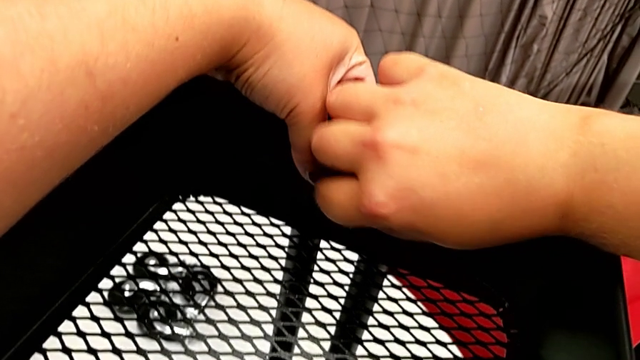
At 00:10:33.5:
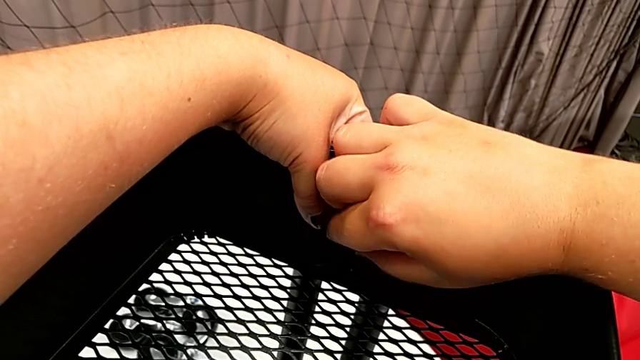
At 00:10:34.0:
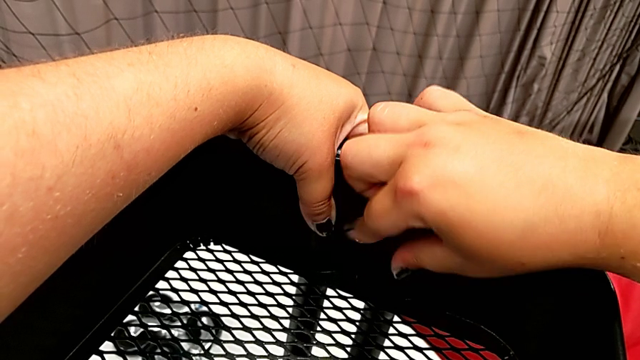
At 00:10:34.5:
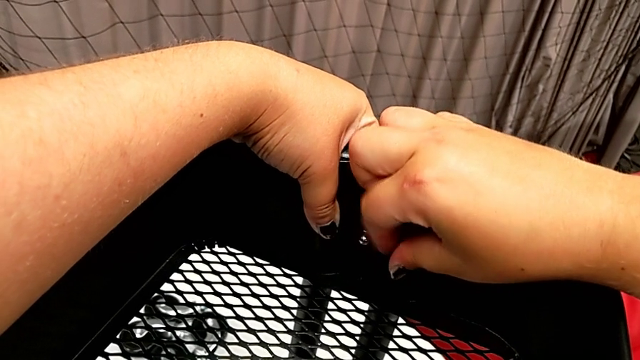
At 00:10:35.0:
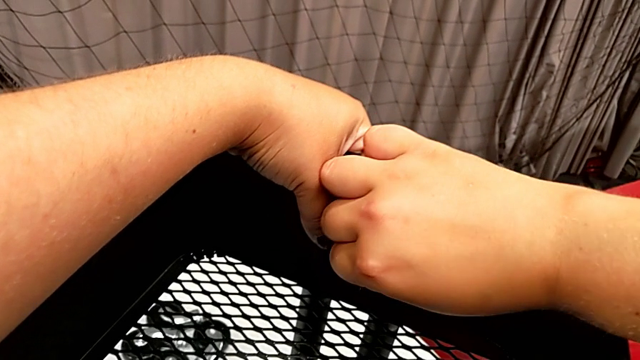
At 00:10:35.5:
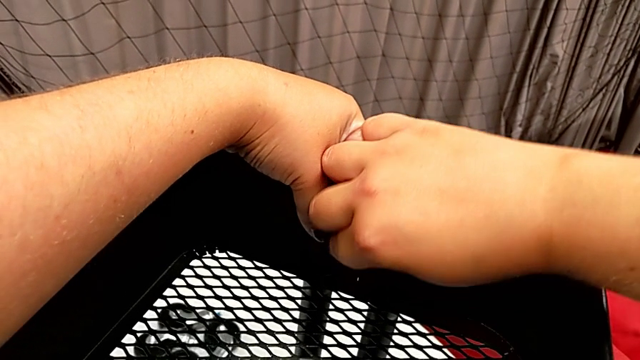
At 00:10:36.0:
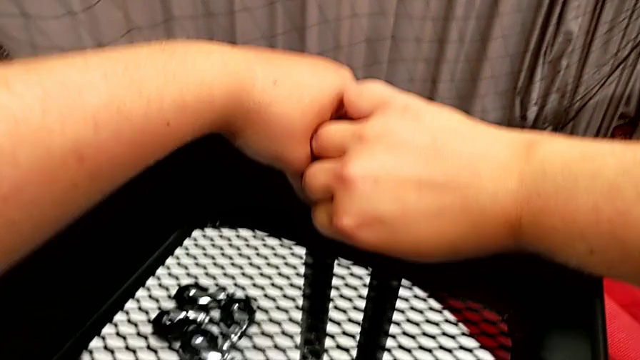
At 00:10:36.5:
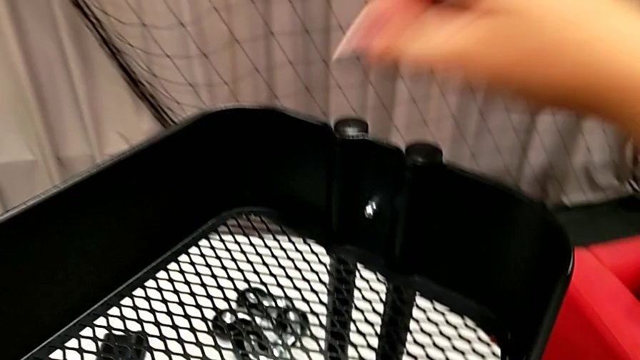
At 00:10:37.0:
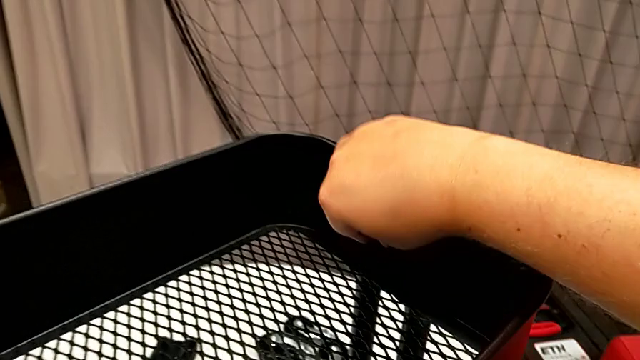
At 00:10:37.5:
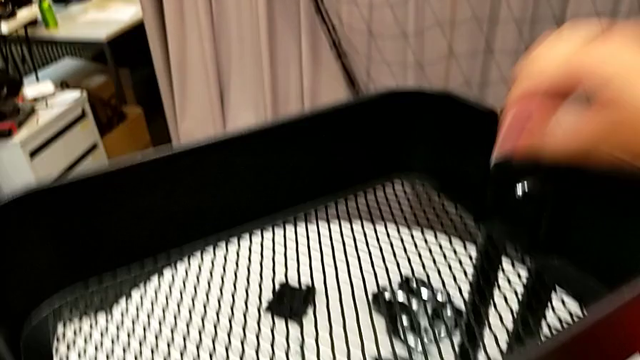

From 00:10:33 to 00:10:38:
The camera wearer is attaching the top tray to the side bars. They keep screwing the hexagon cap nut.

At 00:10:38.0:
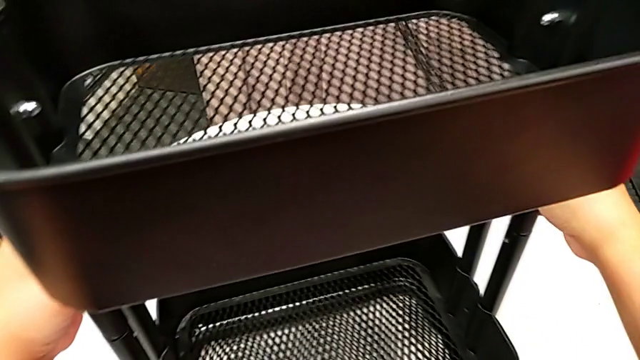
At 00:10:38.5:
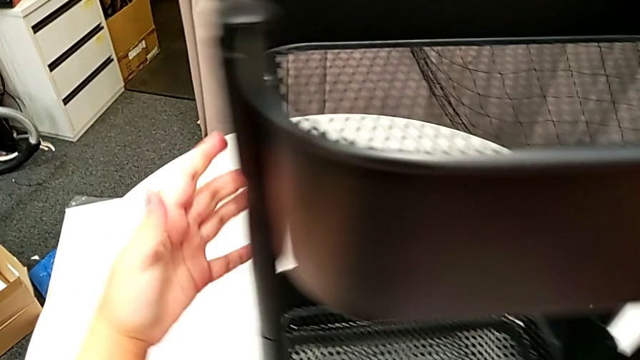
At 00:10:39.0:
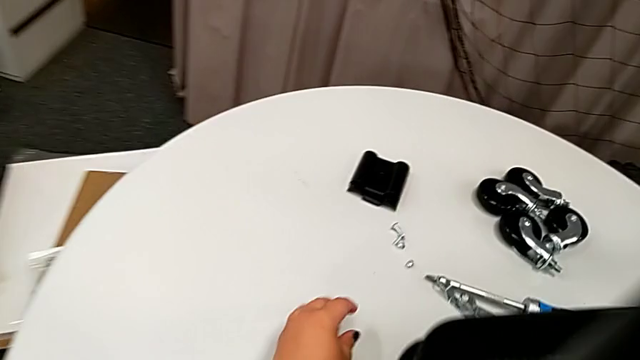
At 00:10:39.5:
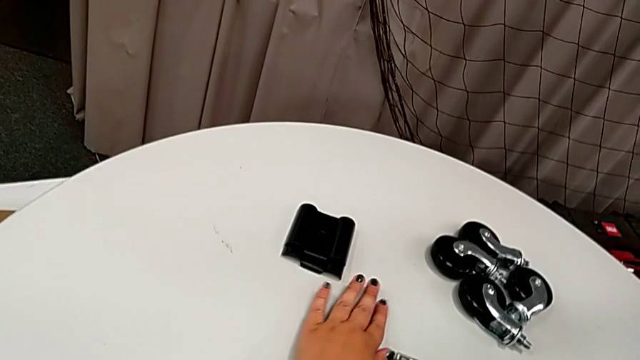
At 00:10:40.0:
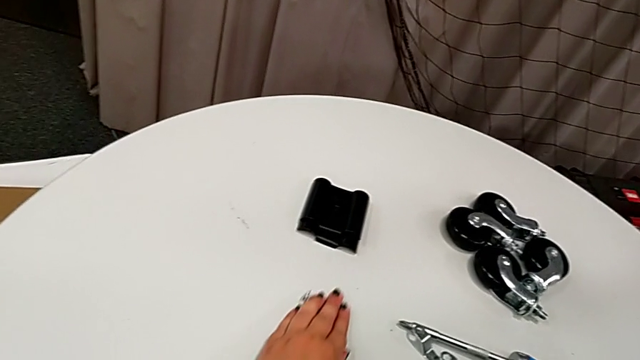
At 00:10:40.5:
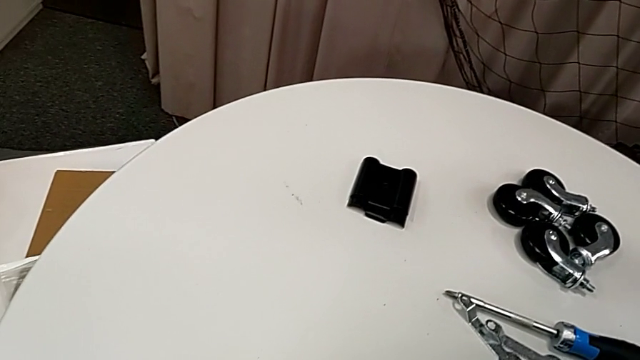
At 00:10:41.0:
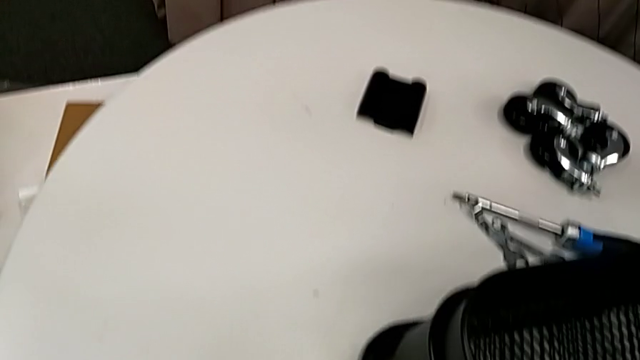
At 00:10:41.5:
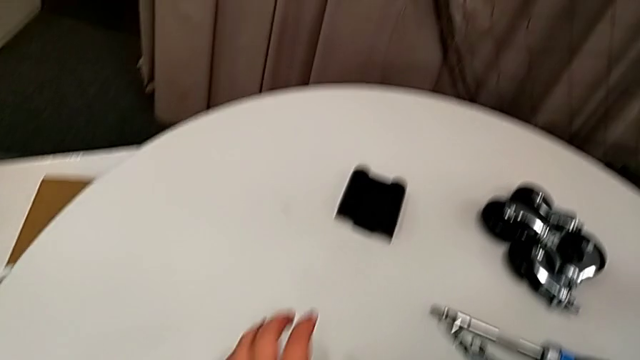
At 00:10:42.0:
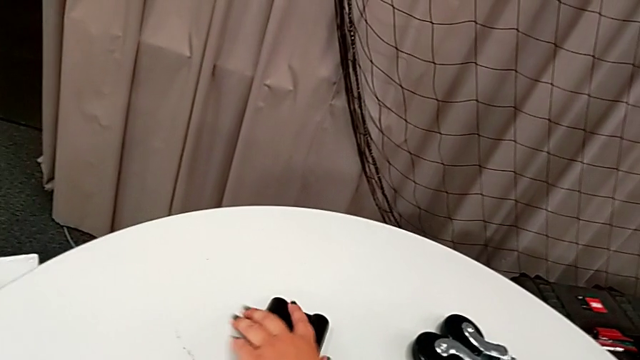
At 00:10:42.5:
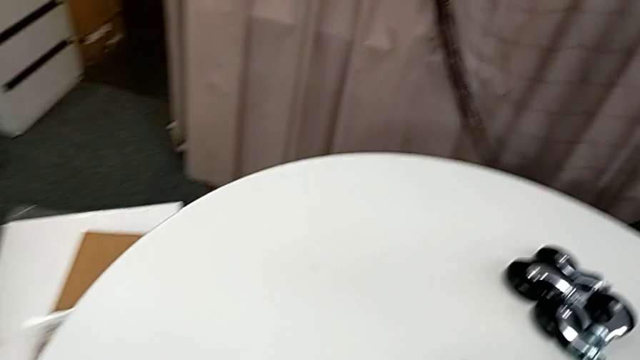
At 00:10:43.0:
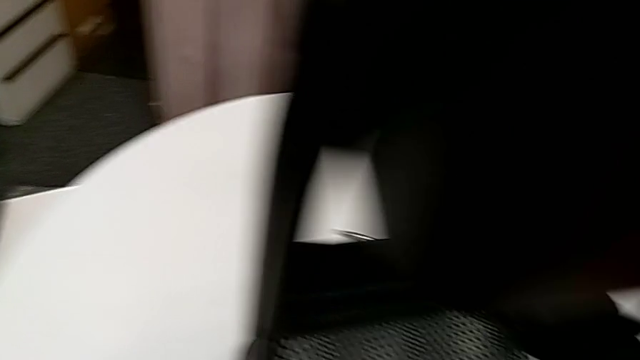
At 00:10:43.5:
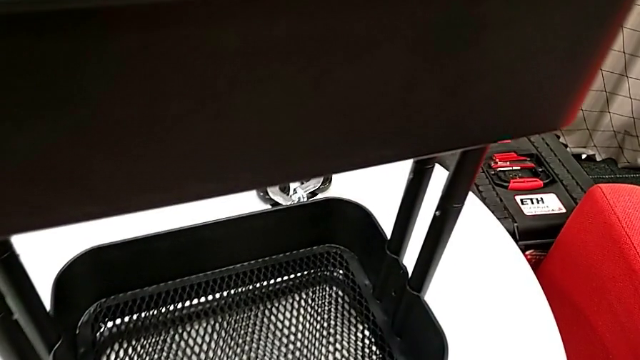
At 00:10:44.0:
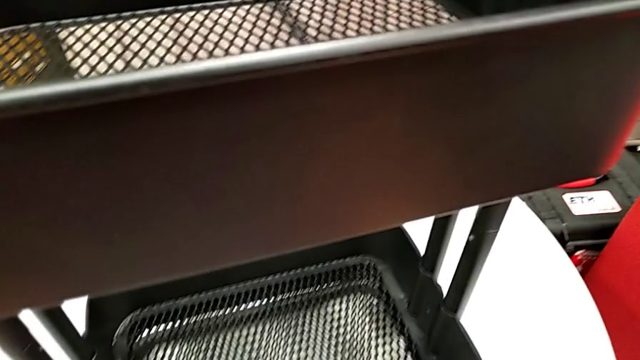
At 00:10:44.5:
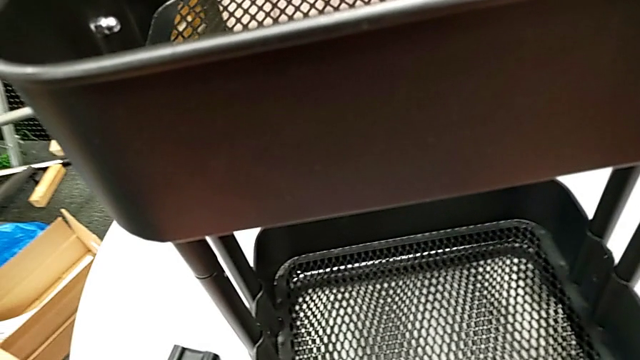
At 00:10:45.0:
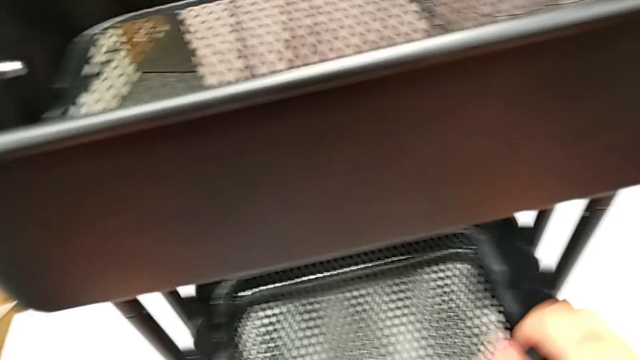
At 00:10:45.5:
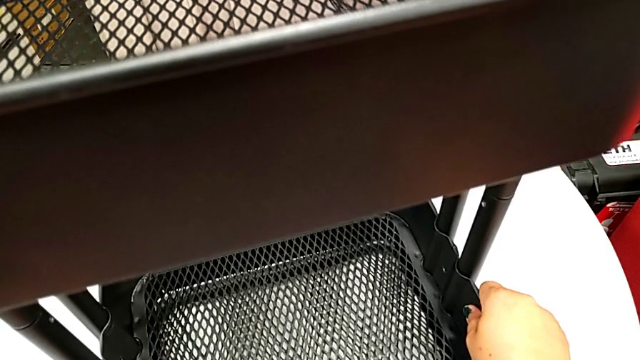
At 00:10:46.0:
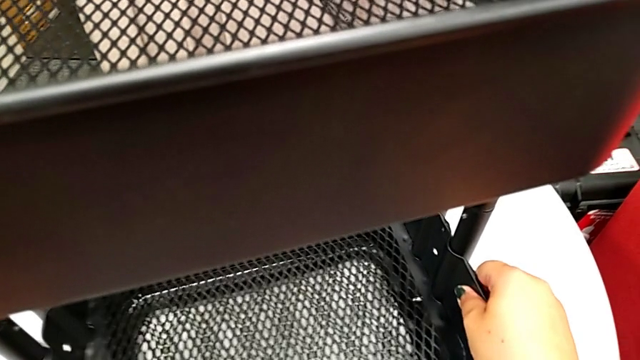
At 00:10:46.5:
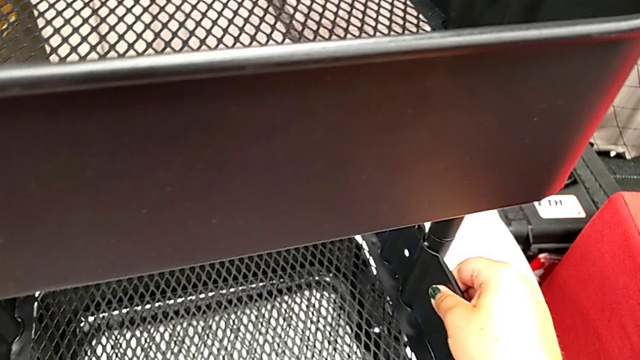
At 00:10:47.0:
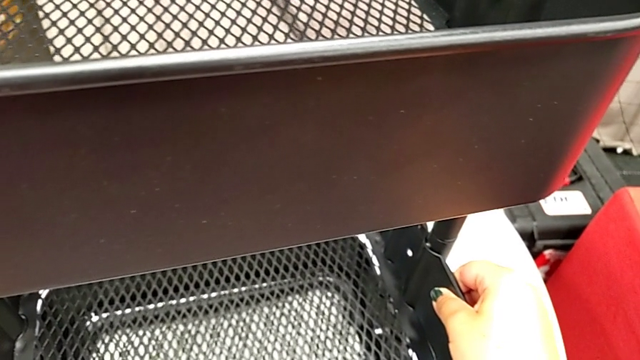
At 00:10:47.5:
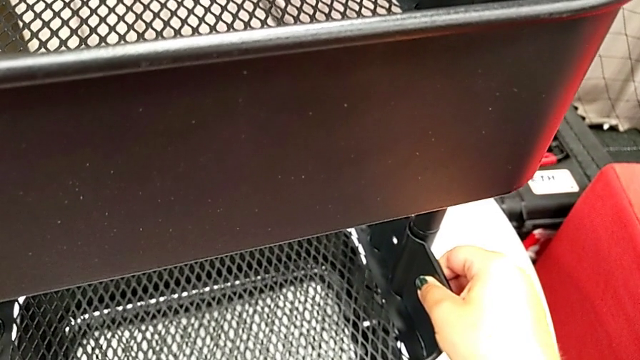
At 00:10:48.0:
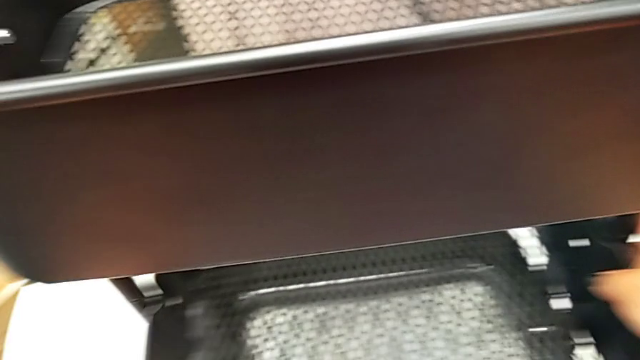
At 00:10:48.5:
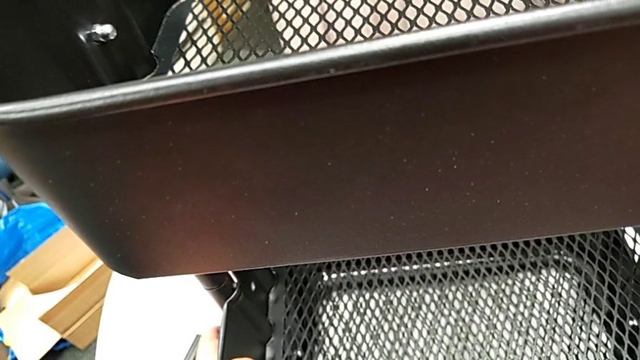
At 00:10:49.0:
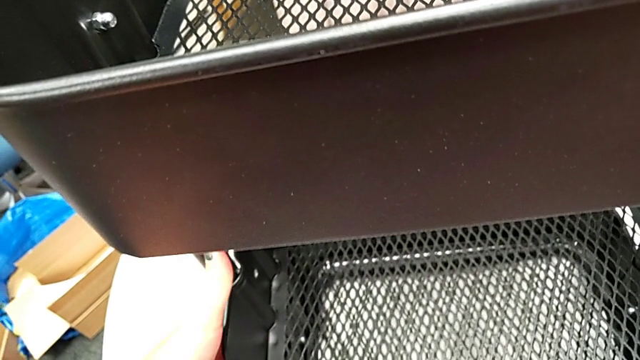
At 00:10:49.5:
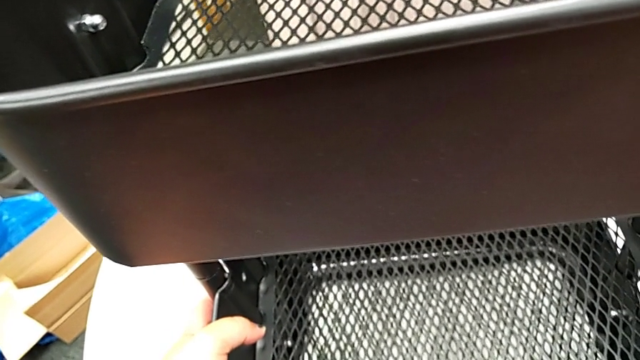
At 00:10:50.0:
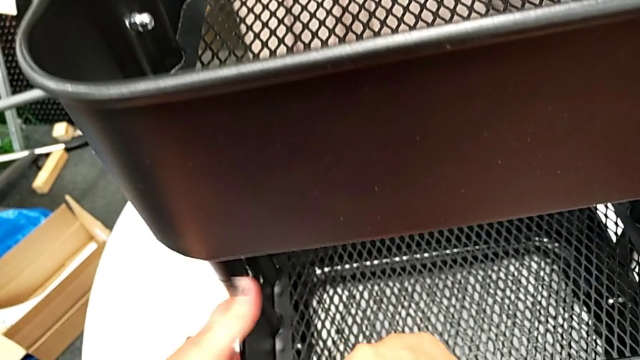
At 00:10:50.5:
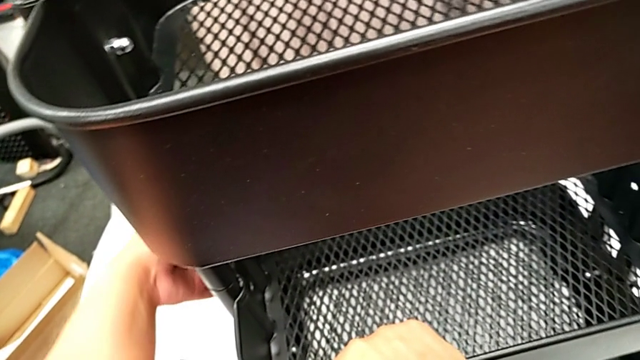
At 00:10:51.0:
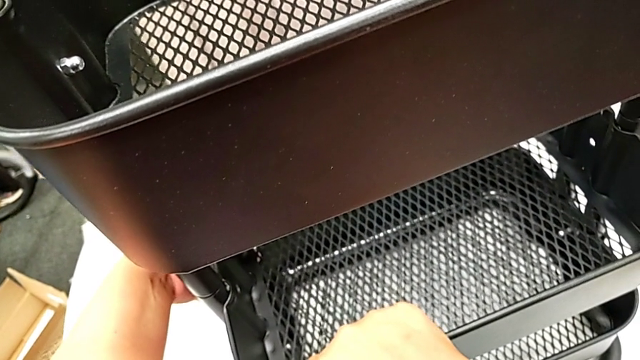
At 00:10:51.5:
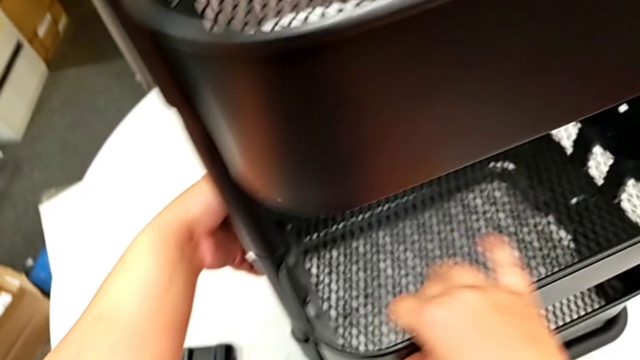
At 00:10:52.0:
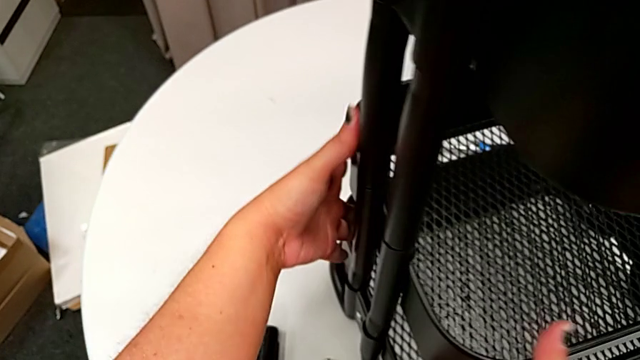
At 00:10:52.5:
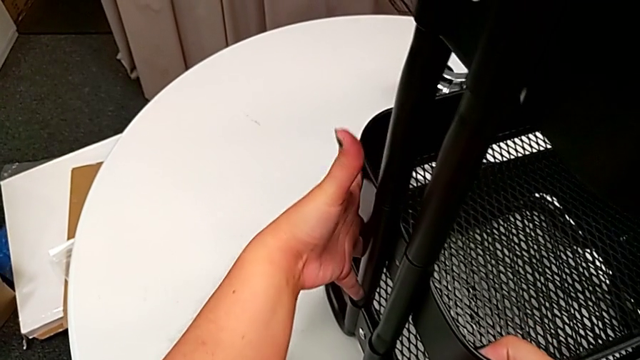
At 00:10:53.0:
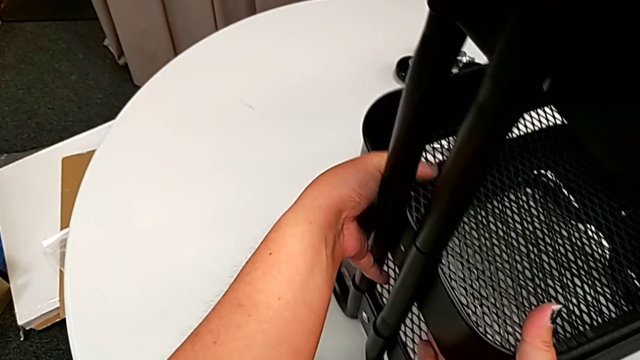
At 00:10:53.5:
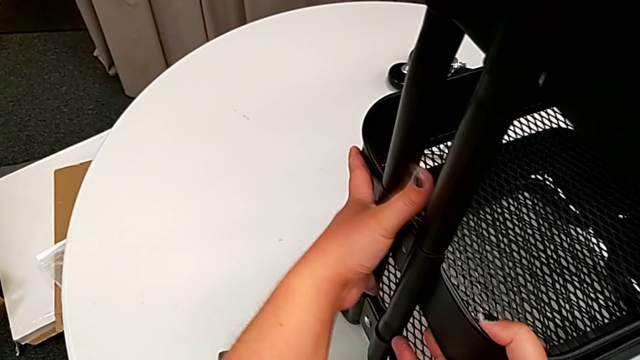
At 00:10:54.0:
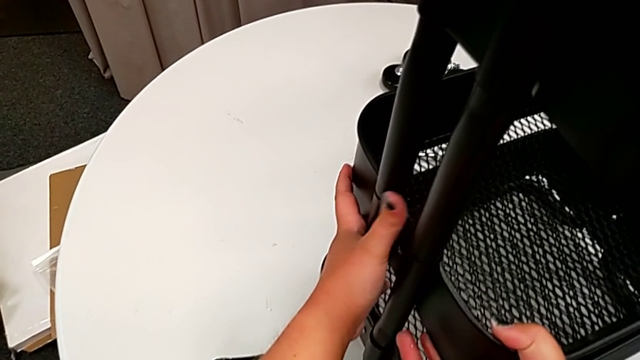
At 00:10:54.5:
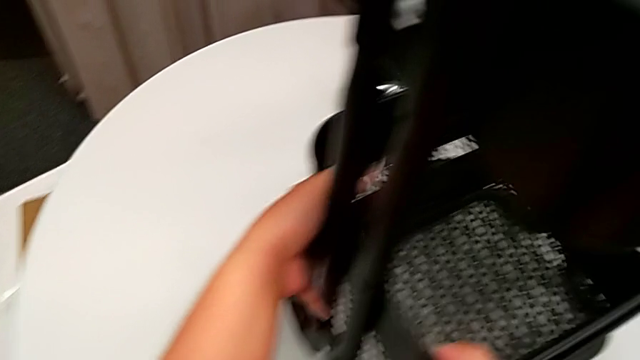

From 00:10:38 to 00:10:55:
The camera wearer is attaching the middle tray to the side bars. They approach the utility cart, grab the bolt, grab the bracket, grab the middle grid tray, align it and hold the grid tray.
